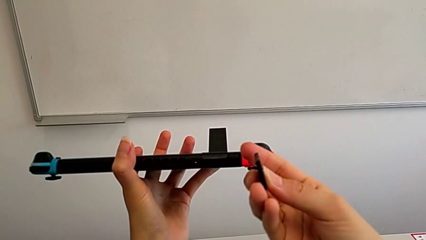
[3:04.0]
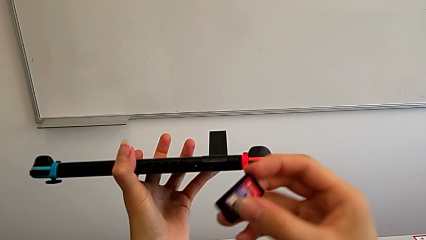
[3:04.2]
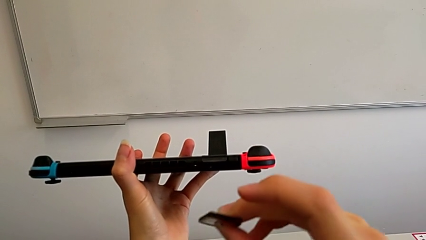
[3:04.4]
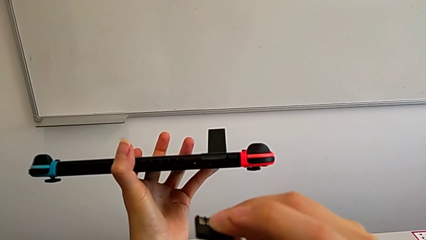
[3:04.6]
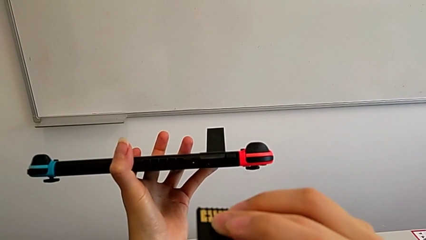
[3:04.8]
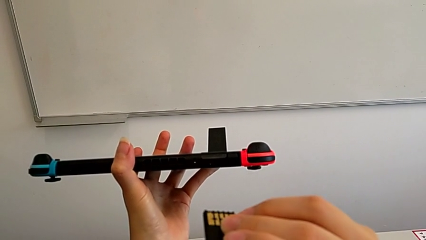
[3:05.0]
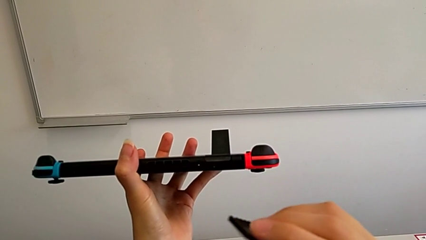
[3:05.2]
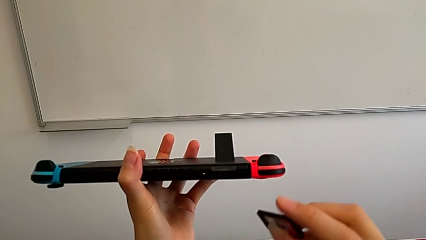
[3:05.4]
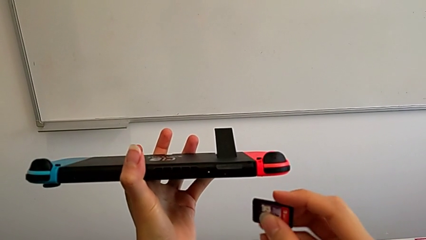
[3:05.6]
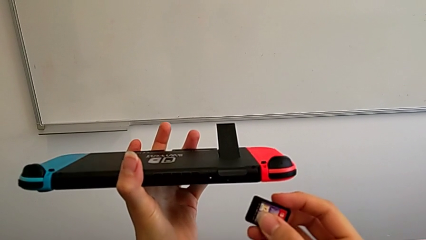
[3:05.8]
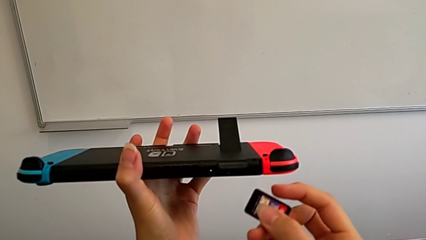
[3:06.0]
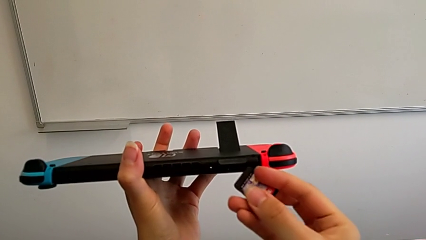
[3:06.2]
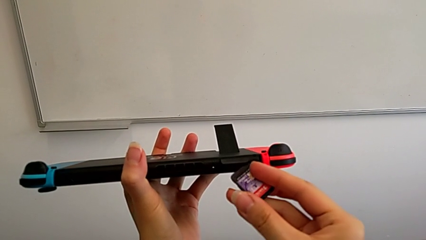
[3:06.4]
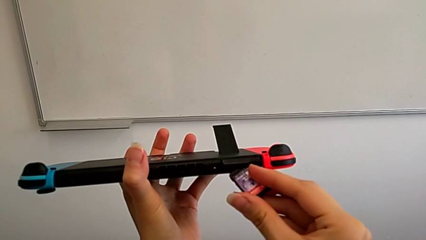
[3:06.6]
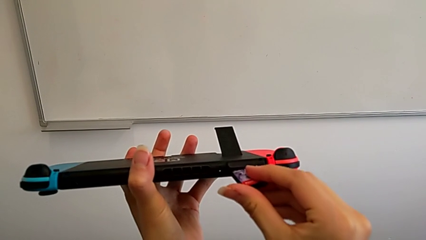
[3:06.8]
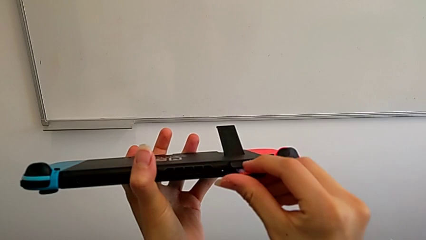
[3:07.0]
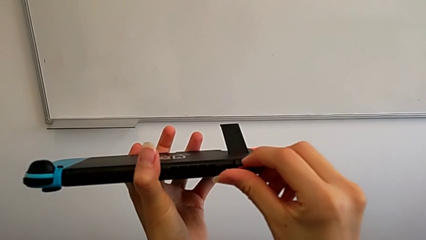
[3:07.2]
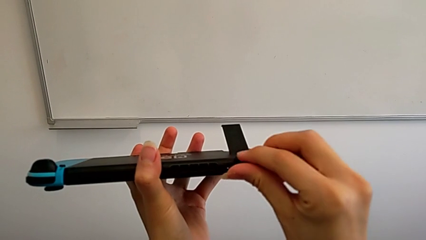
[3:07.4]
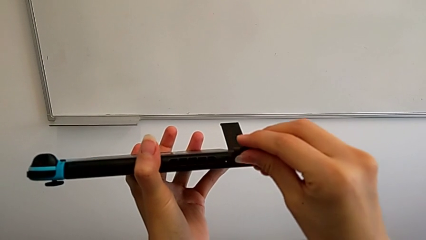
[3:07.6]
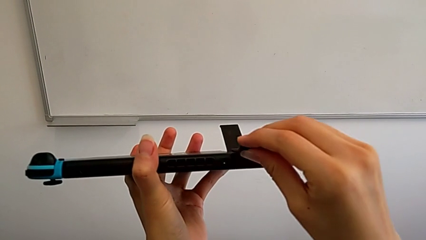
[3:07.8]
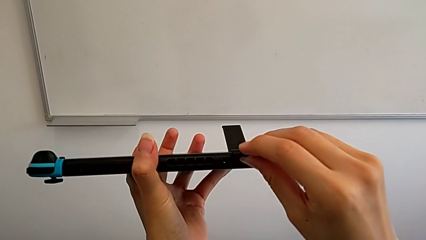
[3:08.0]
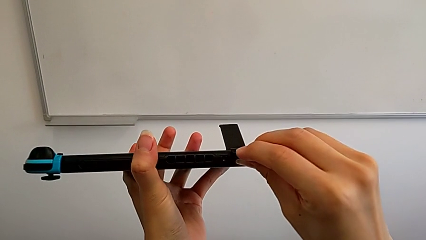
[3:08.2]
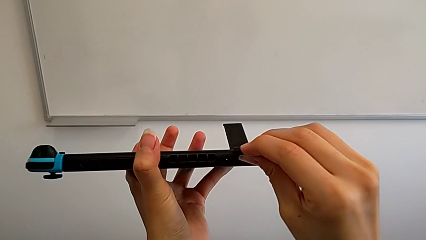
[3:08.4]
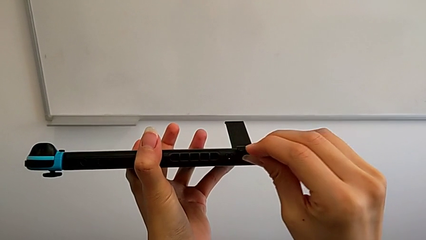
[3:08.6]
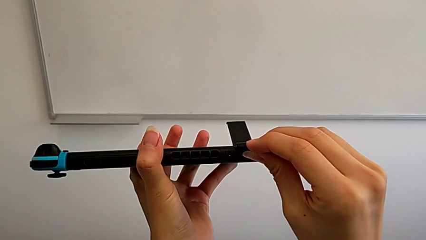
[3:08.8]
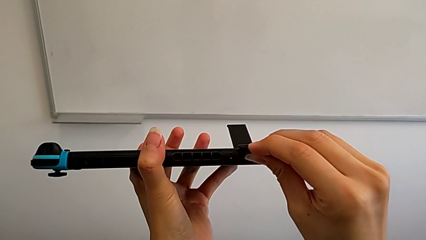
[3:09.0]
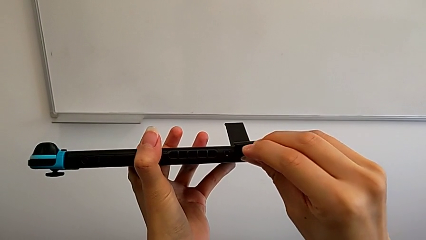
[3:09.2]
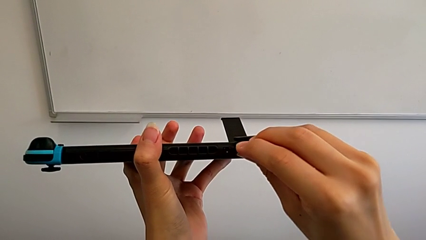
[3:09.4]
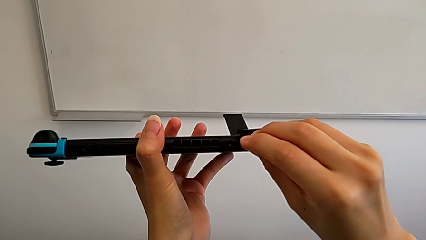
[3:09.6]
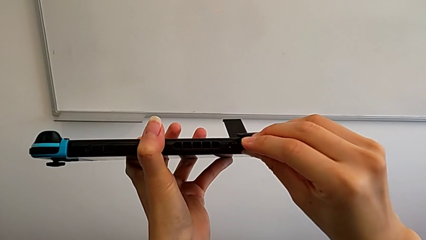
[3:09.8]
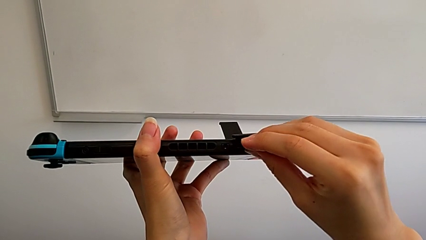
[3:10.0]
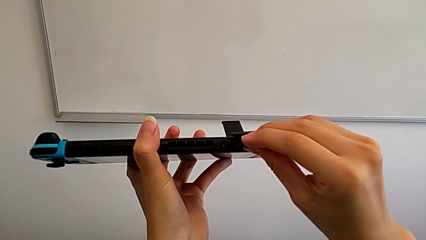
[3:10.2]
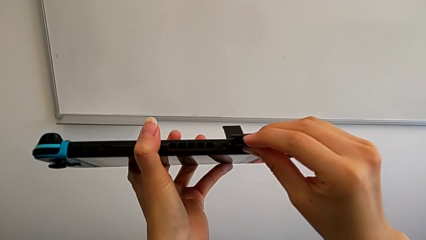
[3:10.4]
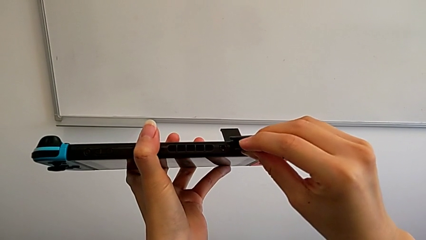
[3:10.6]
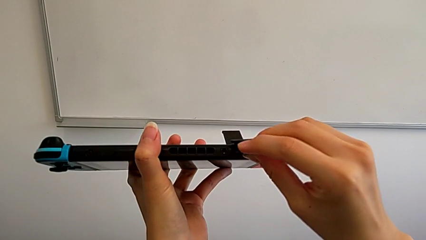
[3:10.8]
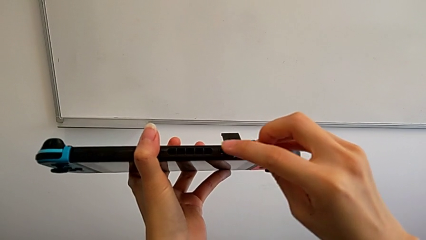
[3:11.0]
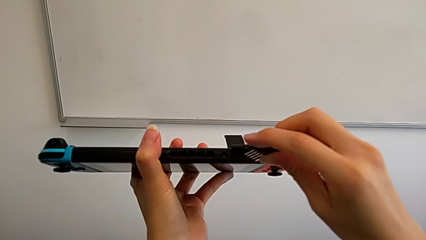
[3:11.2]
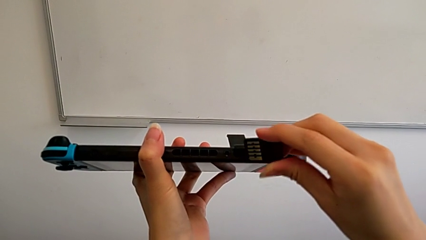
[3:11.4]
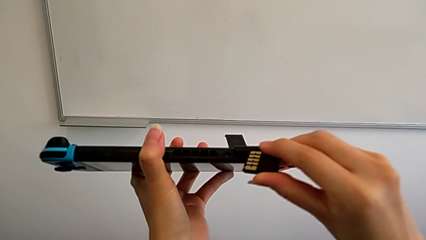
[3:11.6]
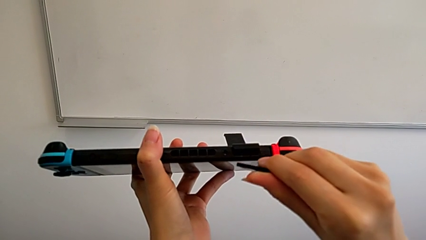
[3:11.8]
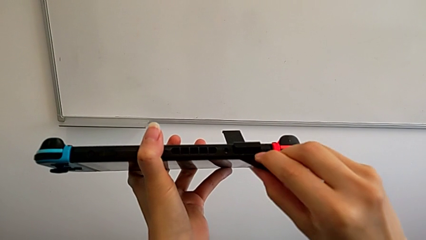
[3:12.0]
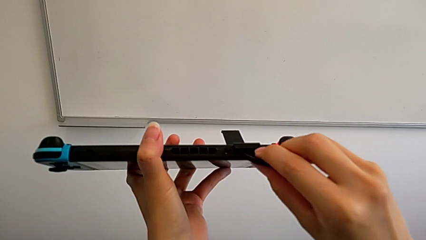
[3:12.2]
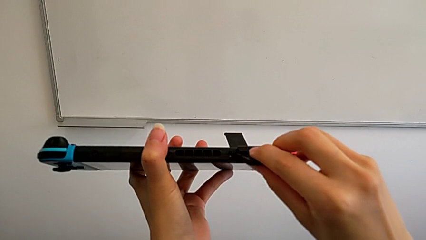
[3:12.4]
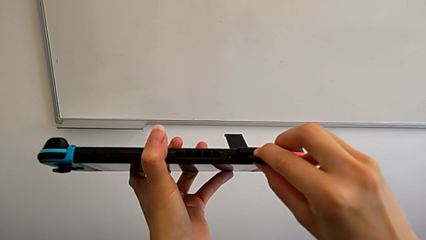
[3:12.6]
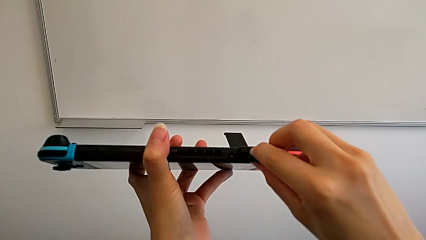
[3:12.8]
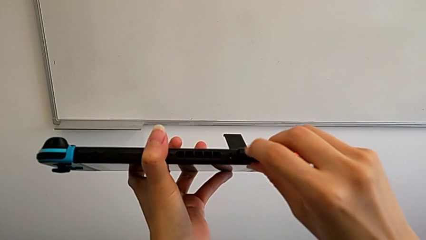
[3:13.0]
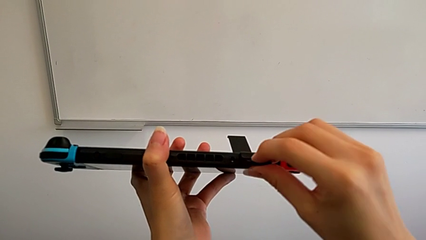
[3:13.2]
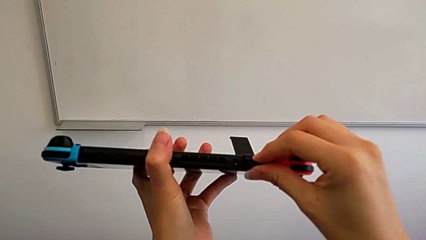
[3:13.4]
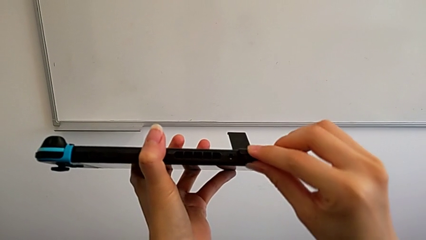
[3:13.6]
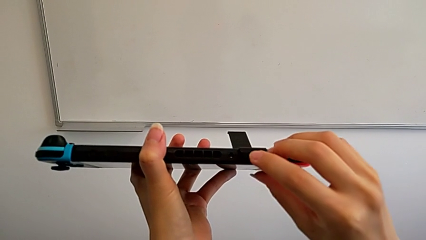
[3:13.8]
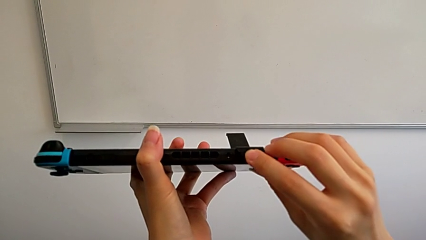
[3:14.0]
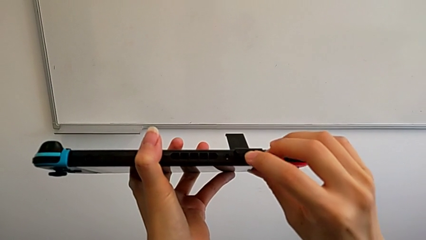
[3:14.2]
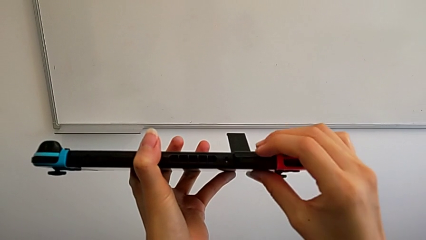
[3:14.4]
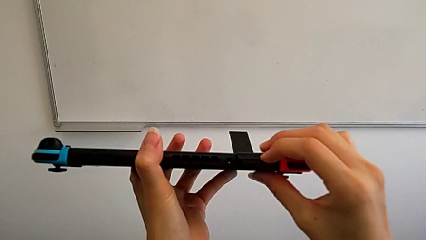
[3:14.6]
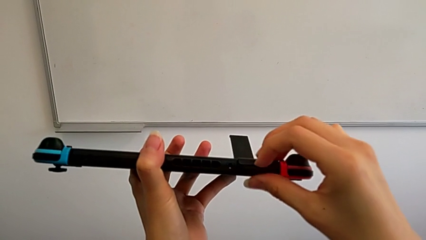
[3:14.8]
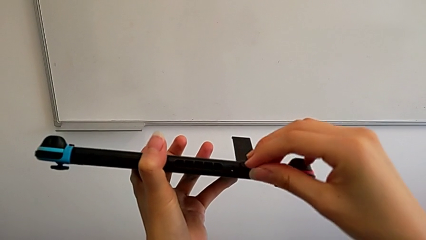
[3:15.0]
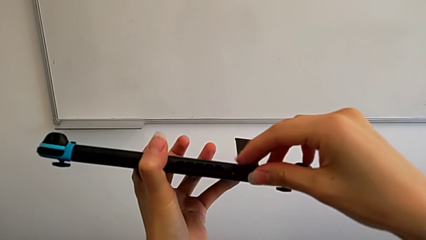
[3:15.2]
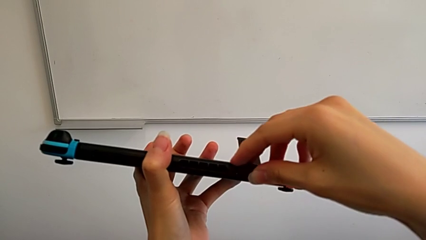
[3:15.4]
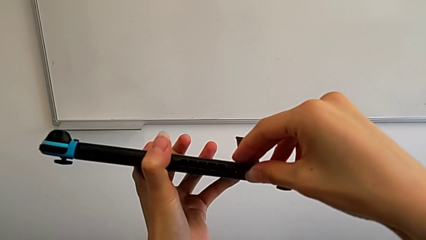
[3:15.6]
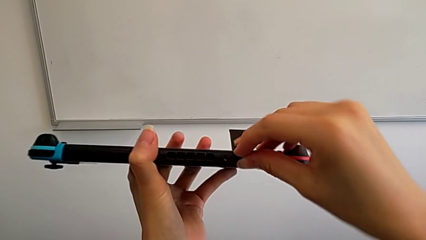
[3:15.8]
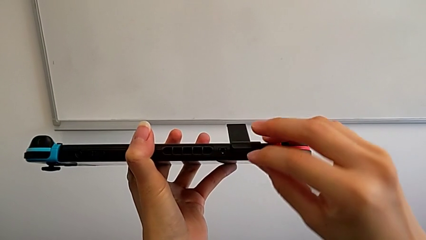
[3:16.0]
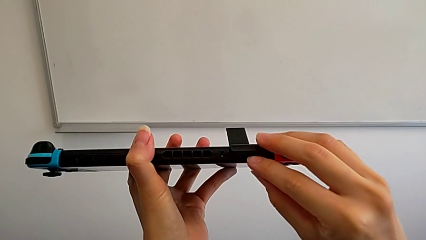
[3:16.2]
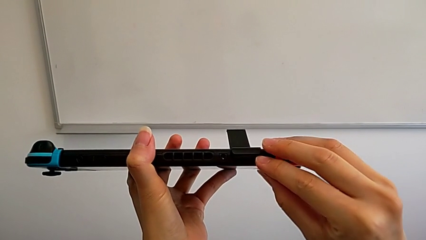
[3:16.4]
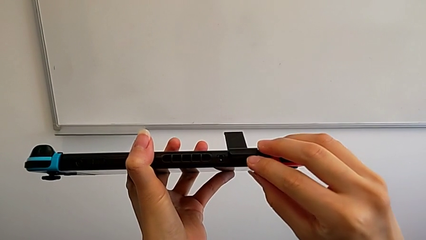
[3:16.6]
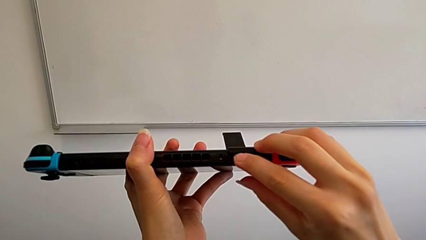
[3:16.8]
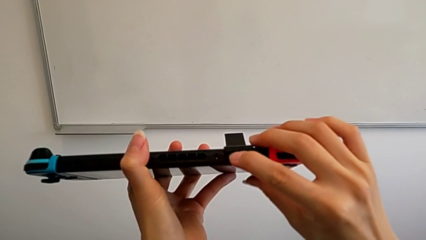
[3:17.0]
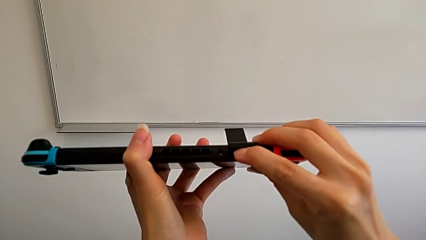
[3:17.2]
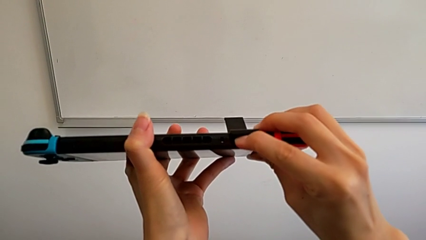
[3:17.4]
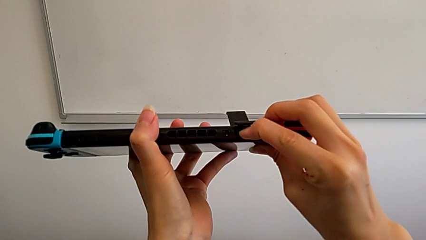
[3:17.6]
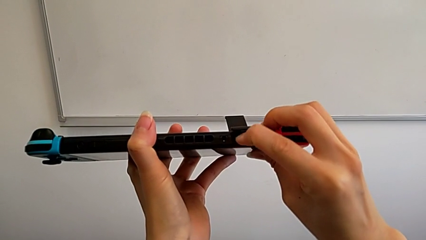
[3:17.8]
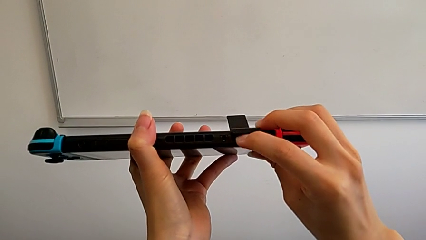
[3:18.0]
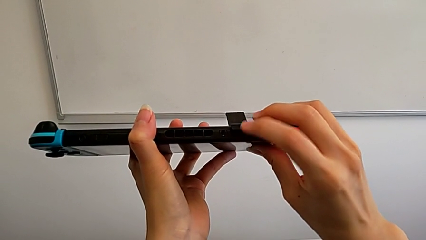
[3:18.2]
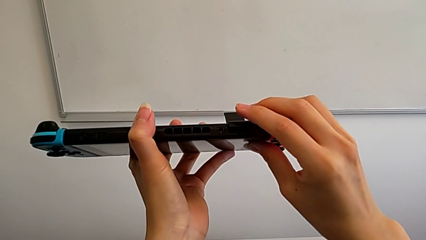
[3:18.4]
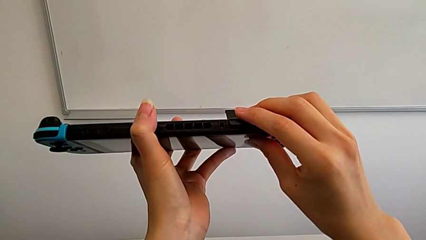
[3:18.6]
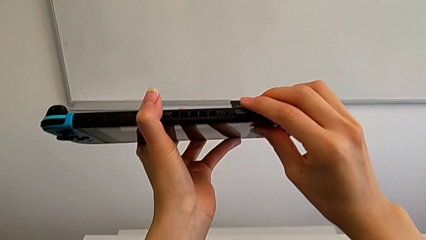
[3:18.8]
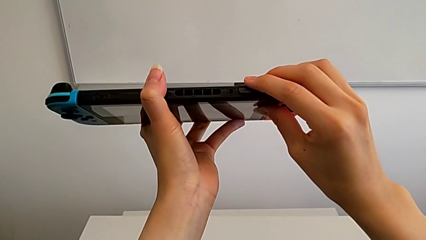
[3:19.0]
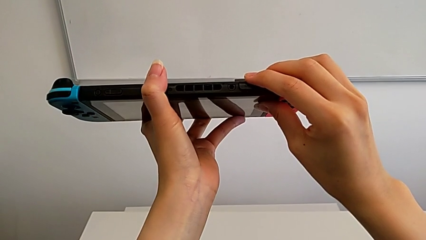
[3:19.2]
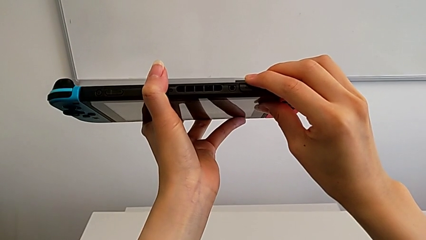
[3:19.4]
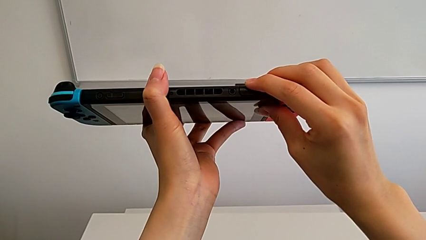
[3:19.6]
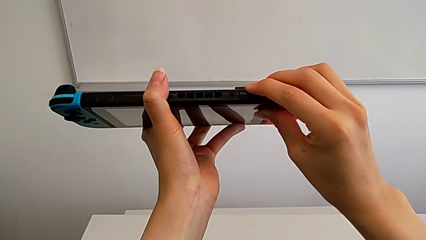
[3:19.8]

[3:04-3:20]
The camera wearer is exchanging a game card for the Nintendo Switch. They insert the game card.
